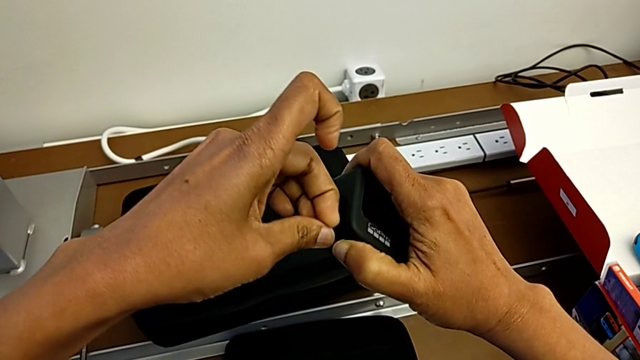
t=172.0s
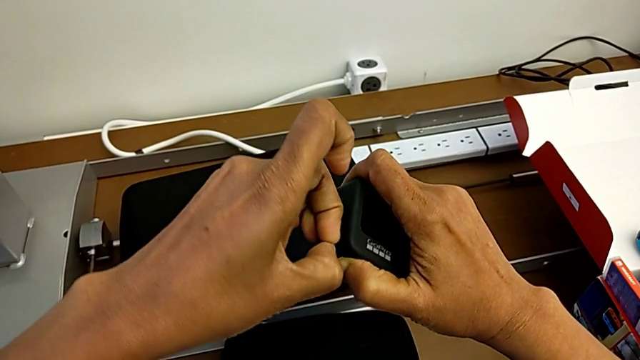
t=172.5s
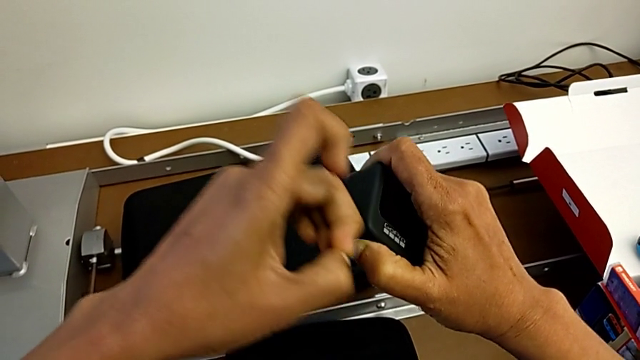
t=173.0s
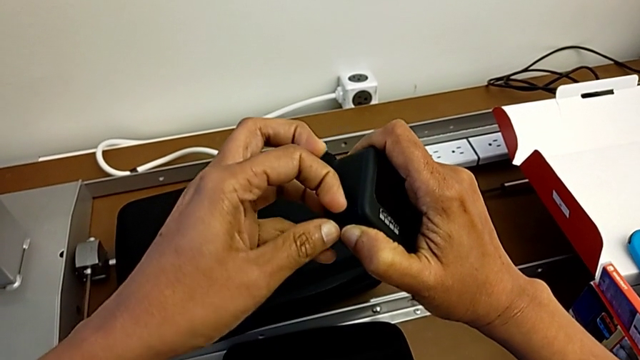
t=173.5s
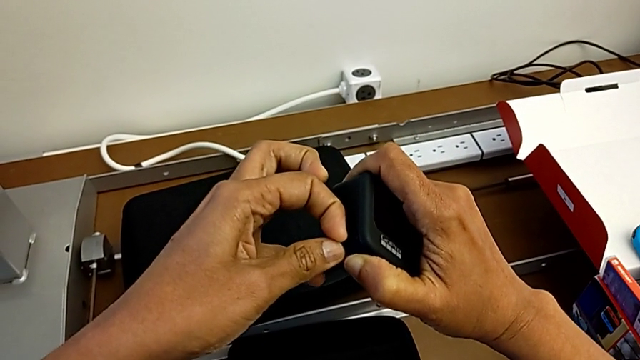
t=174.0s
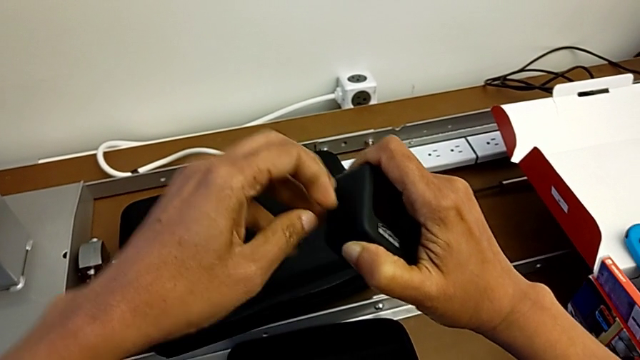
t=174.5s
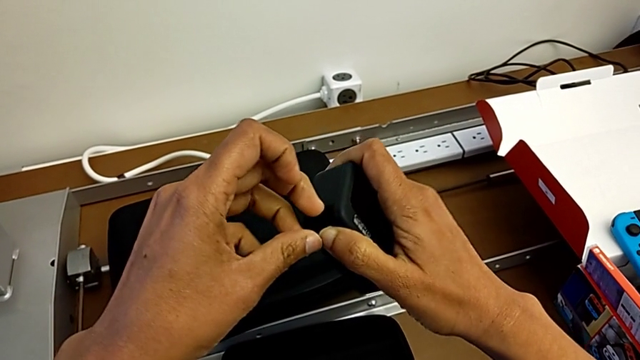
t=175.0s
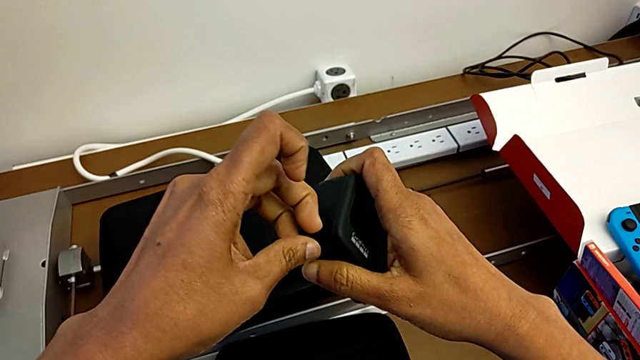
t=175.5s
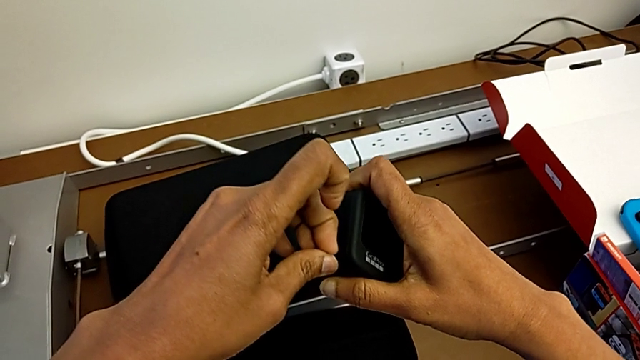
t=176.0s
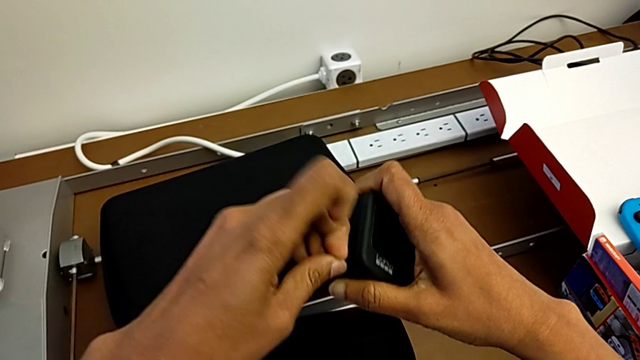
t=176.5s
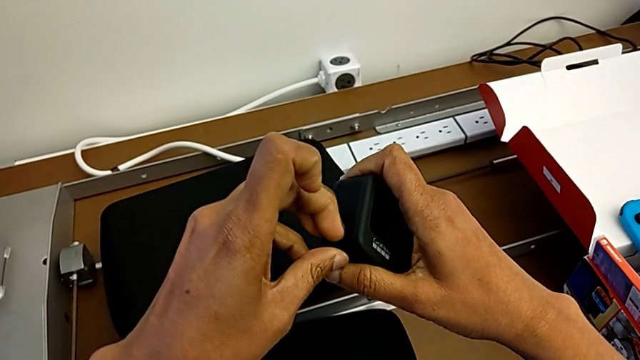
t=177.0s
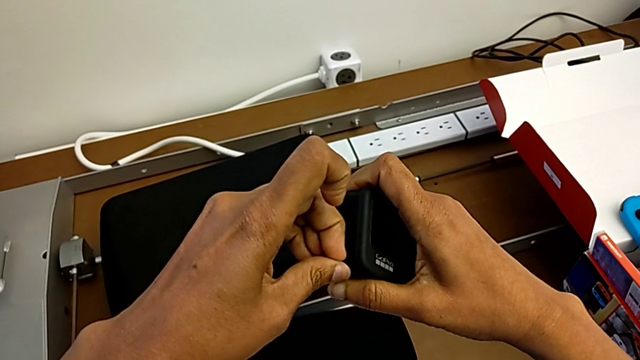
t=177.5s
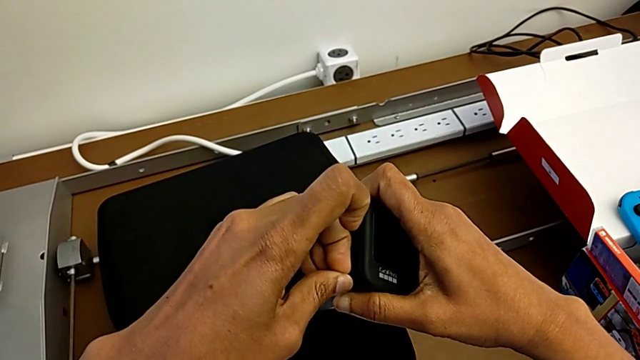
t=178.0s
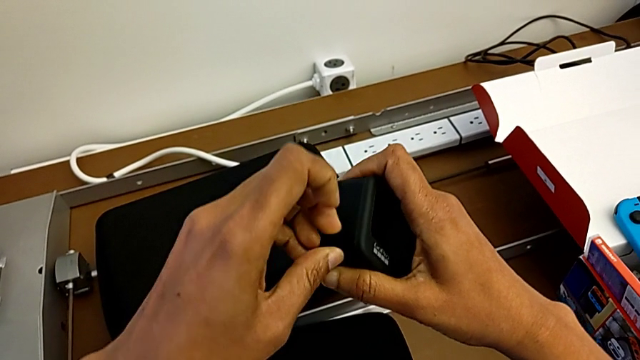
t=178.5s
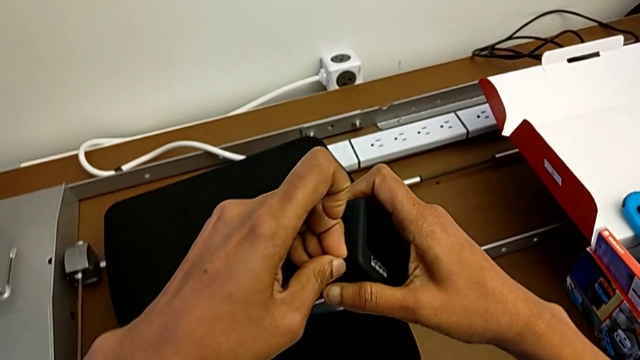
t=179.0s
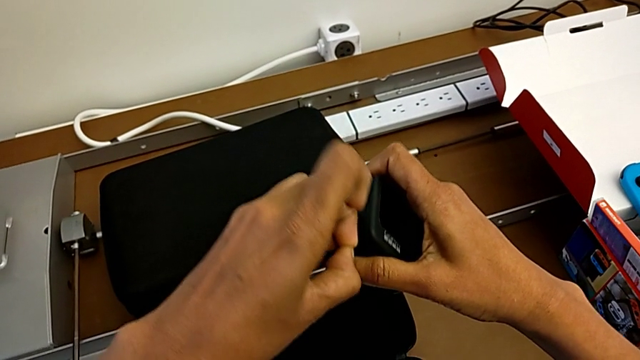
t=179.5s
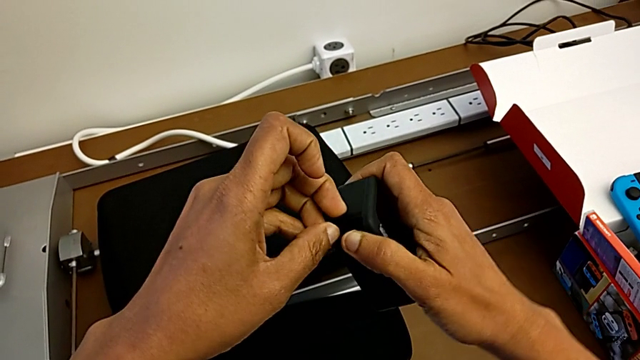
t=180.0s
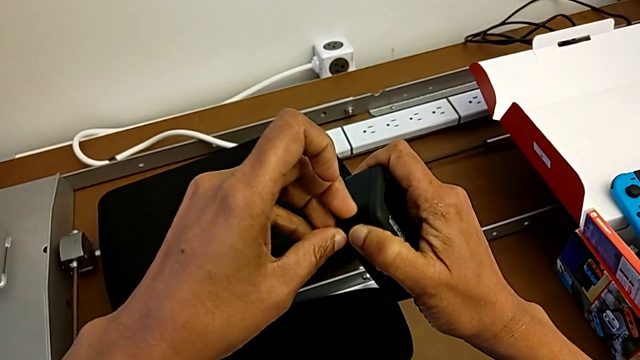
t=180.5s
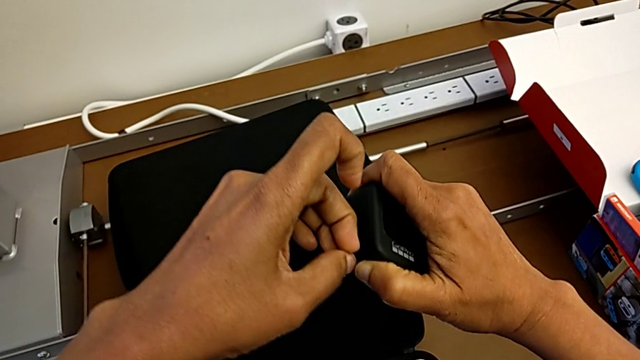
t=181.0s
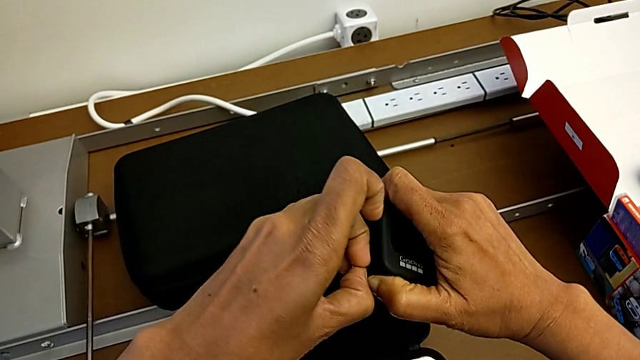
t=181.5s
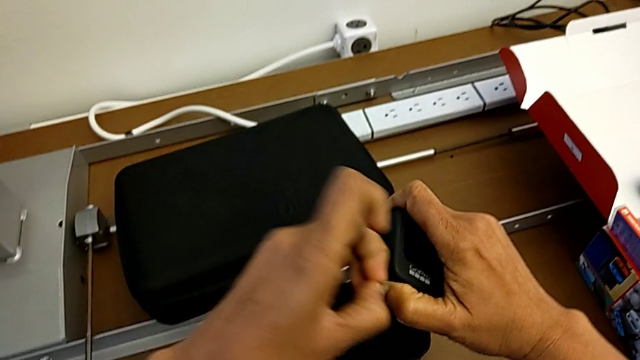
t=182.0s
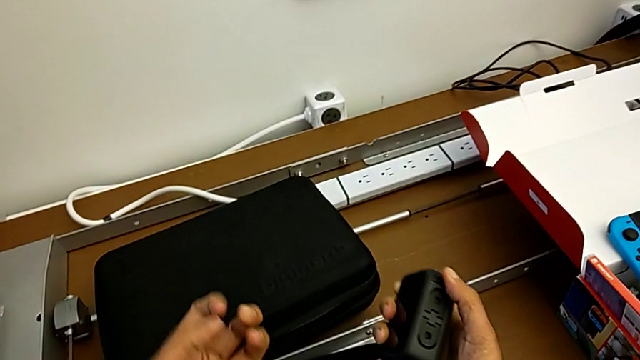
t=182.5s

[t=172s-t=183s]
The camera wearer is changing the battery of the GoPro. They keep wrongly pulling the battery door.

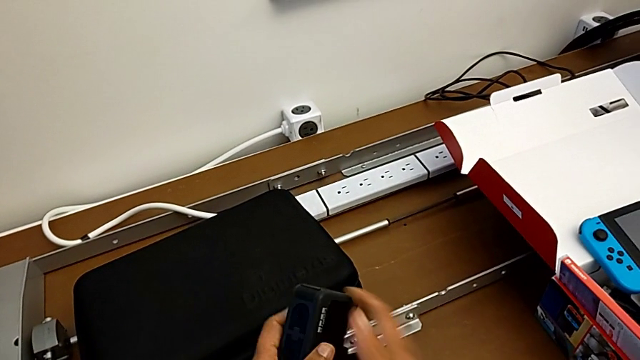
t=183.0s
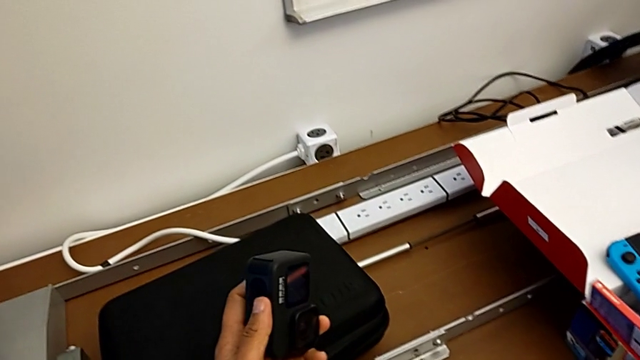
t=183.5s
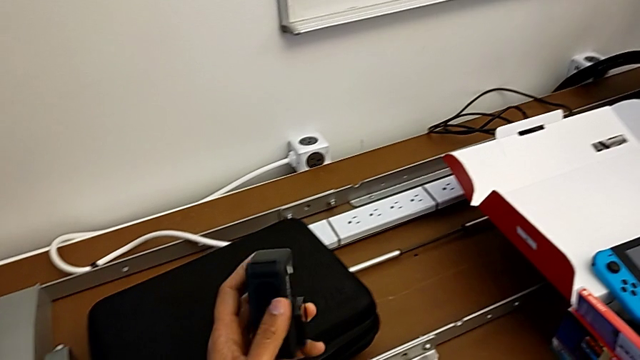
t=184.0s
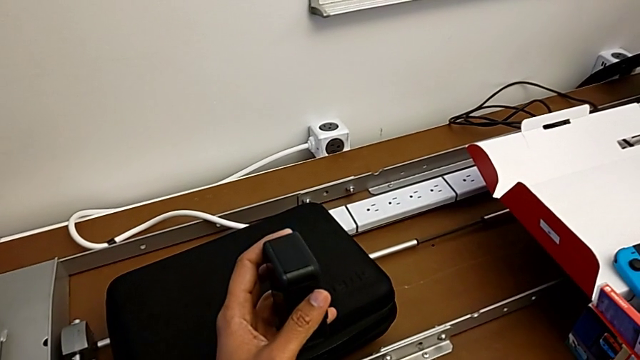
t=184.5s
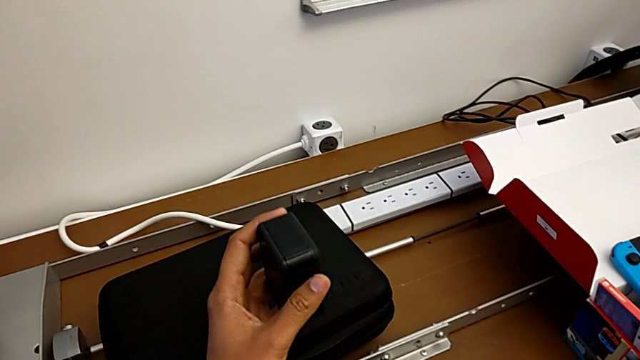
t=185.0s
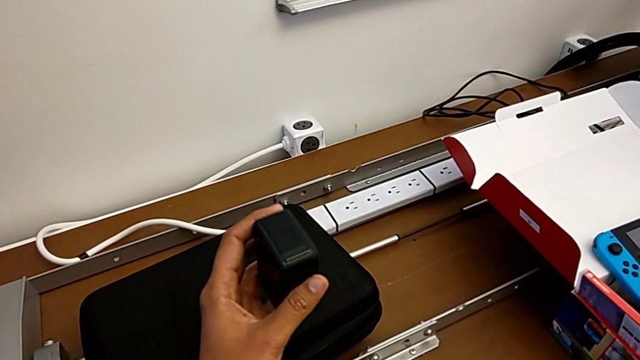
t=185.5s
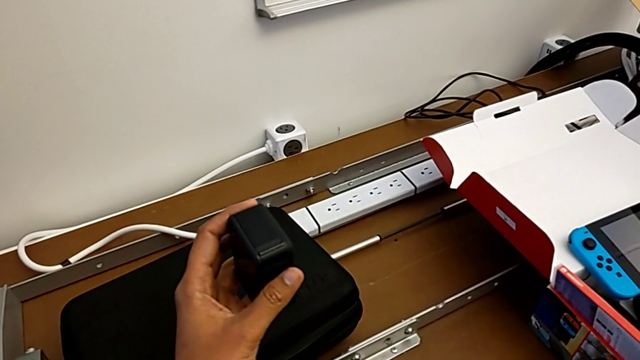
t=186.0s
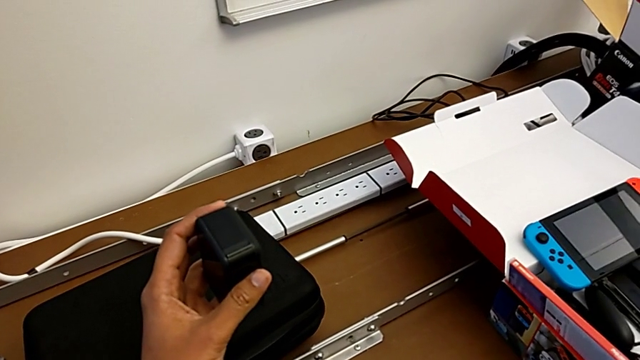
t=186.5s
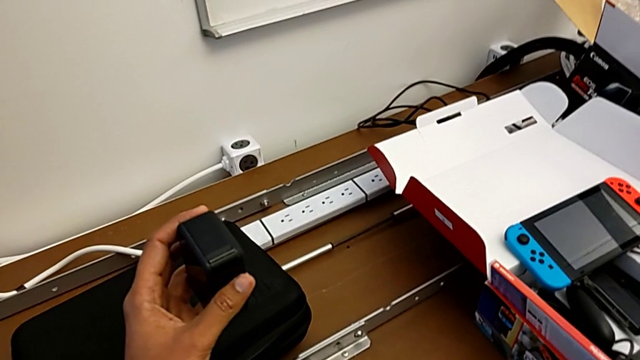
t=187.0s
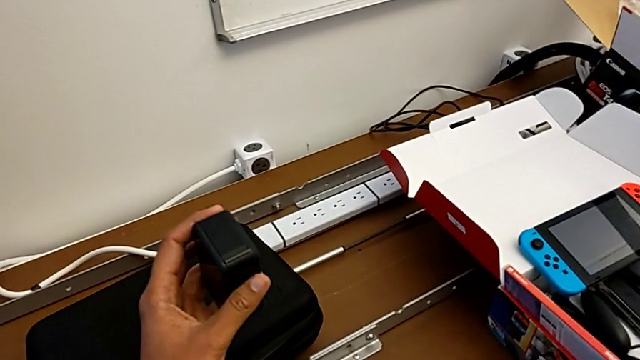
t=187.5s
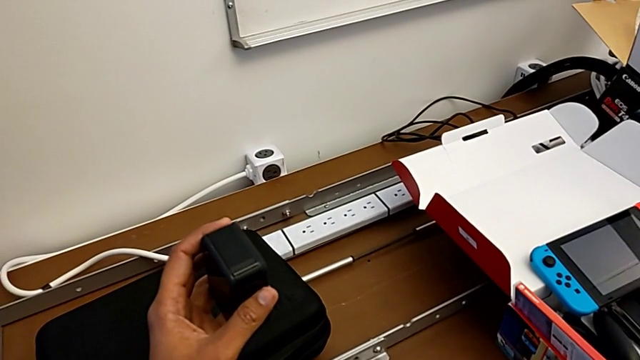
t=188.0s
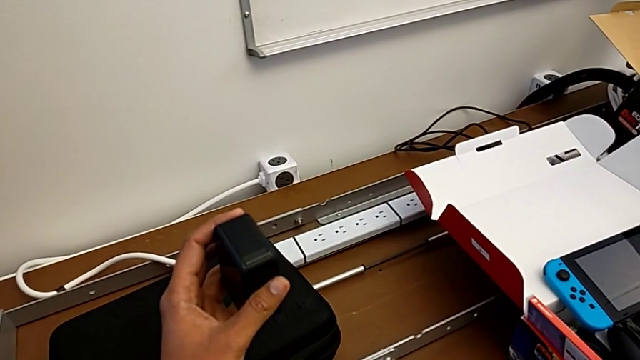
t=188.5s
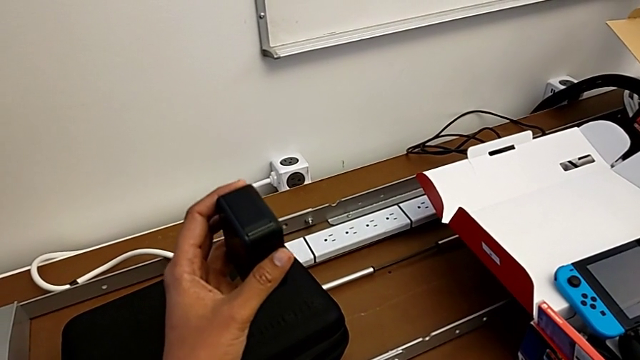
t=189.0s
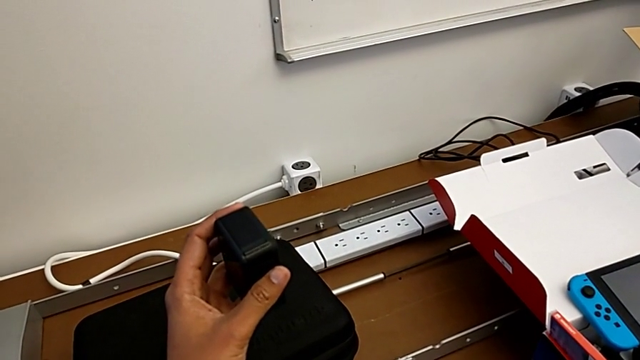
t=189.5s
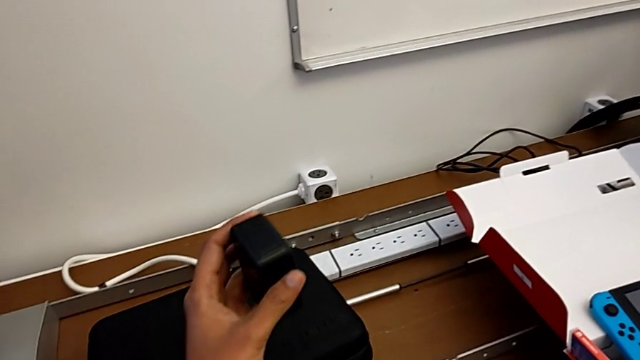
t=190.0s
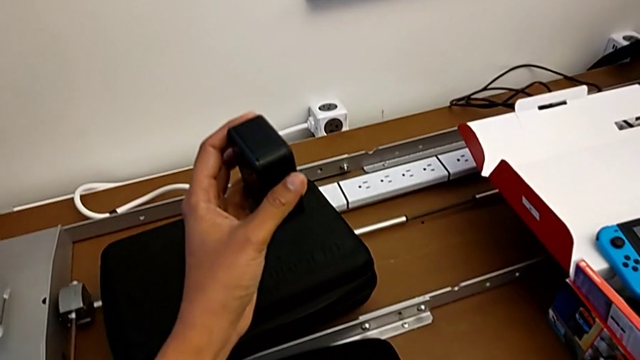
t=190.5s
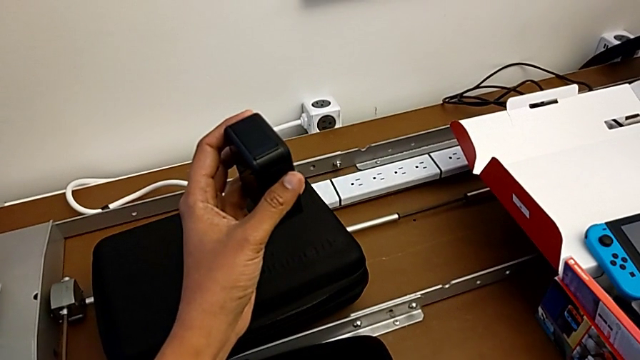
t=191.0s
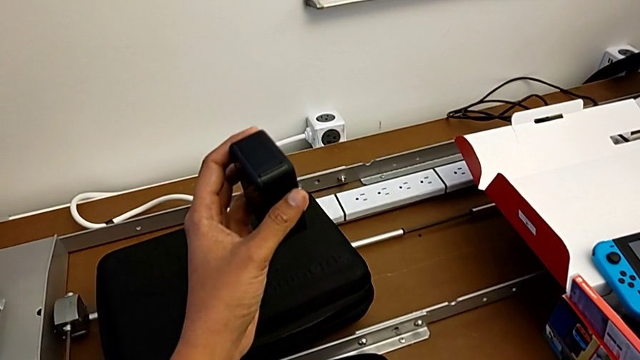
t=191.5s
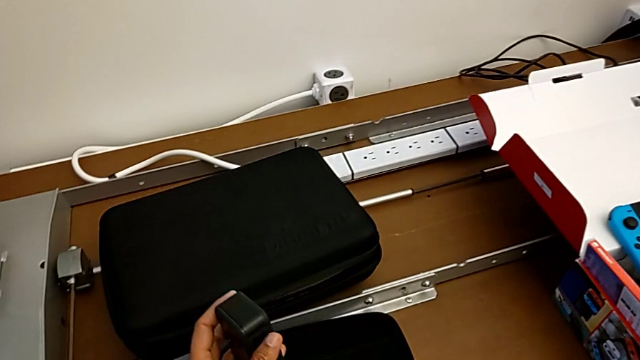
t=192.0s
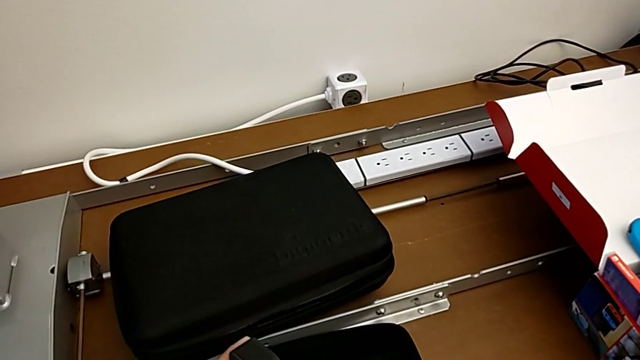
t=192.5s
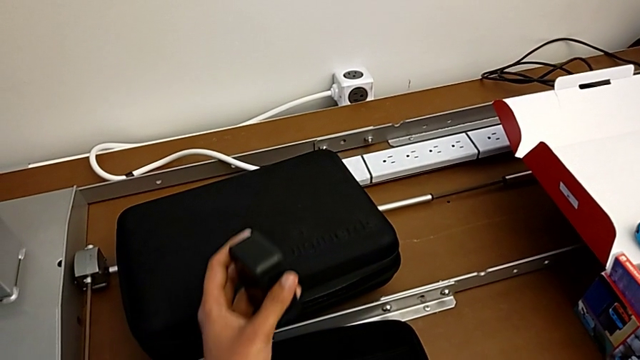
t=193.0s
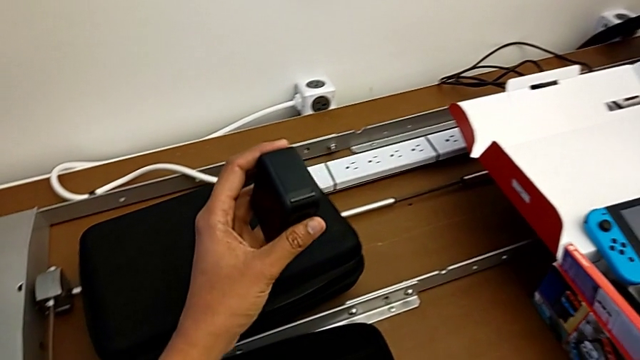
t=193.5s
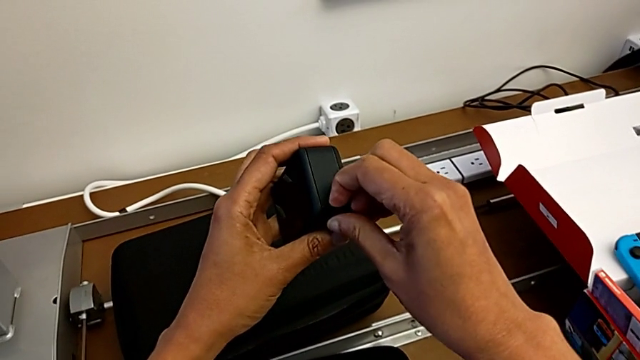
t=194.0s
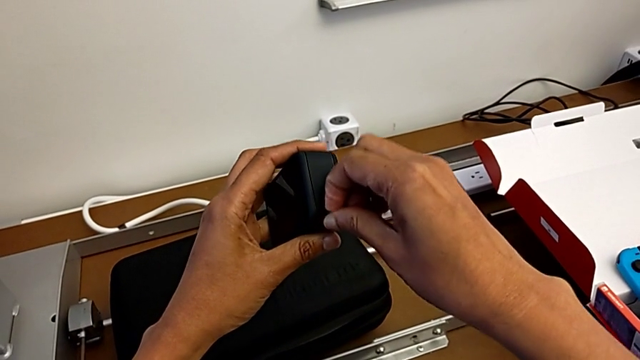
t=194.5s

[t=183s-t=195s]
The camera wearer is changing the battery of the GoPro. They wrongly hold the GoPro.
